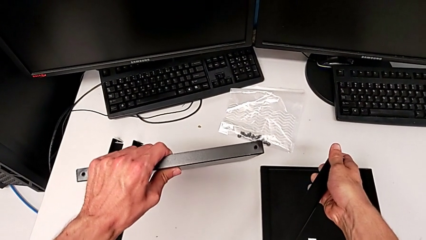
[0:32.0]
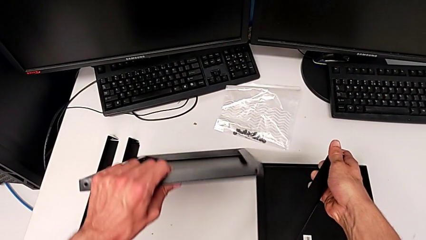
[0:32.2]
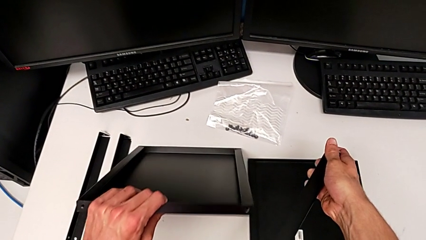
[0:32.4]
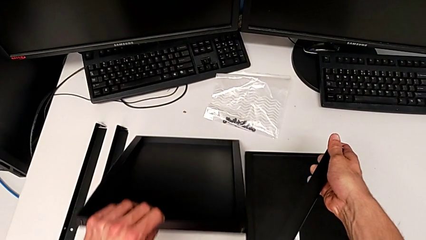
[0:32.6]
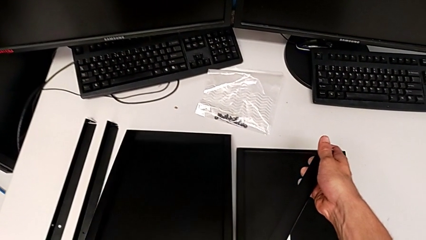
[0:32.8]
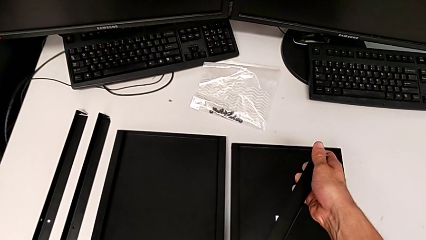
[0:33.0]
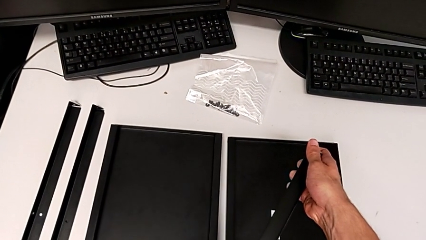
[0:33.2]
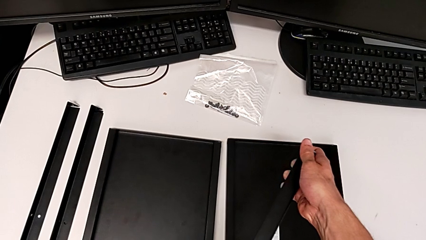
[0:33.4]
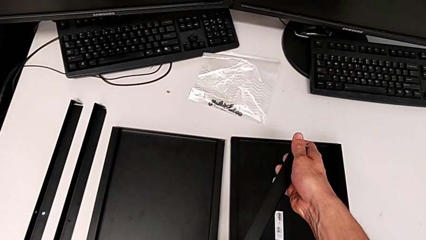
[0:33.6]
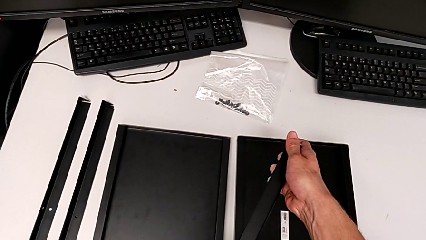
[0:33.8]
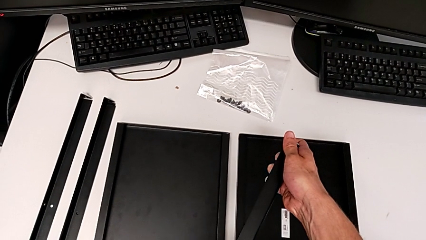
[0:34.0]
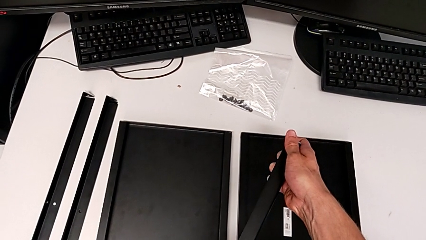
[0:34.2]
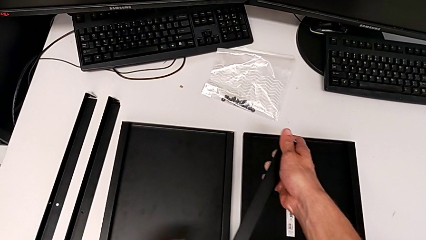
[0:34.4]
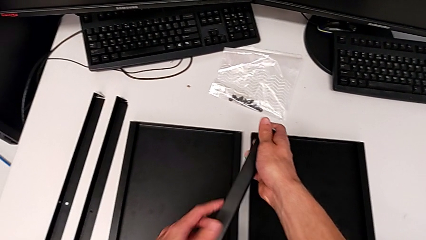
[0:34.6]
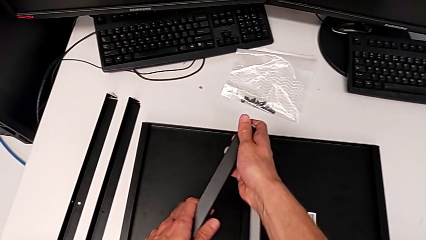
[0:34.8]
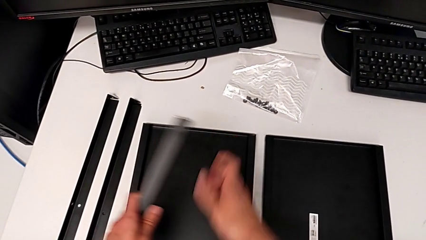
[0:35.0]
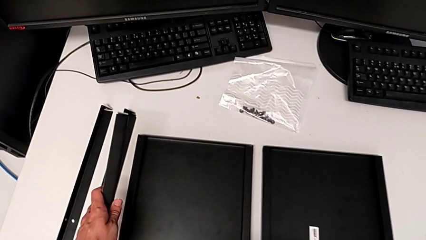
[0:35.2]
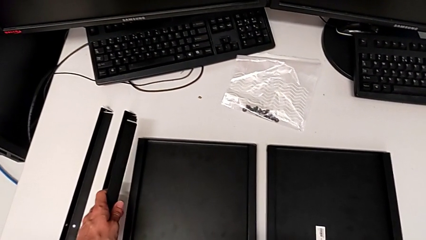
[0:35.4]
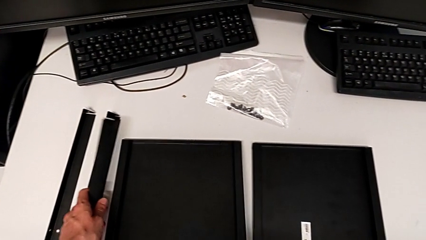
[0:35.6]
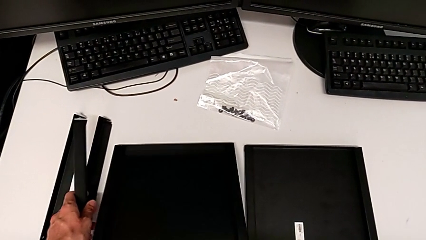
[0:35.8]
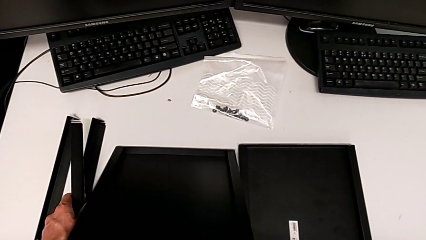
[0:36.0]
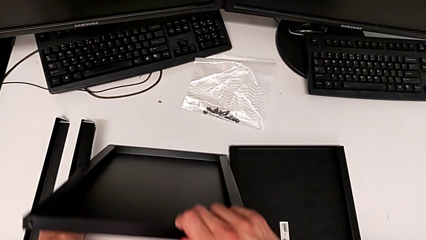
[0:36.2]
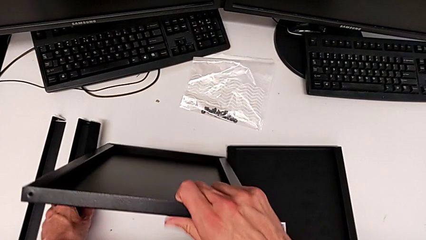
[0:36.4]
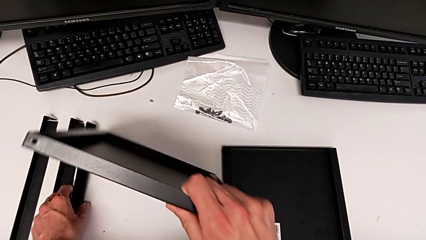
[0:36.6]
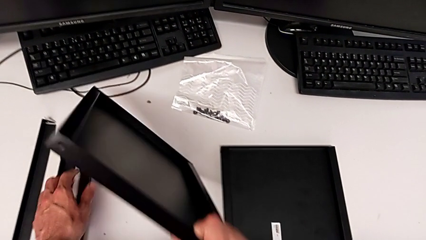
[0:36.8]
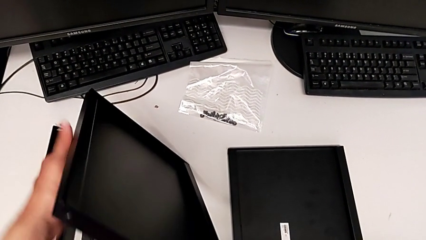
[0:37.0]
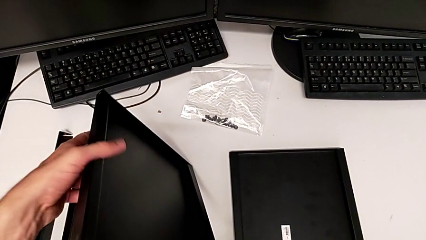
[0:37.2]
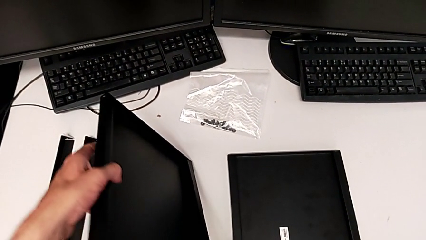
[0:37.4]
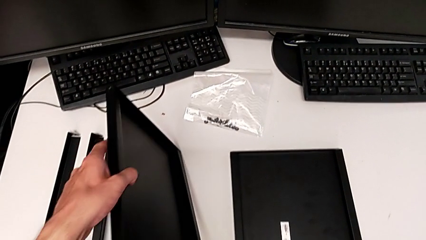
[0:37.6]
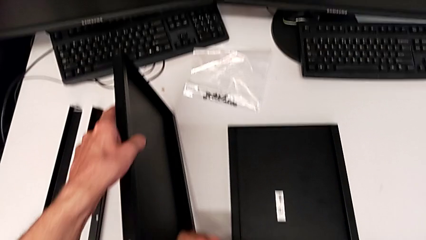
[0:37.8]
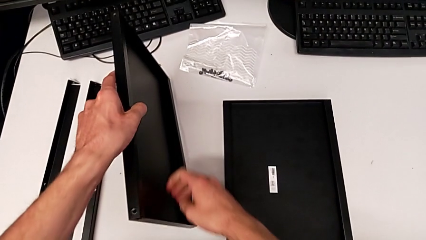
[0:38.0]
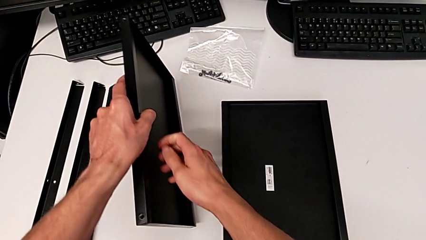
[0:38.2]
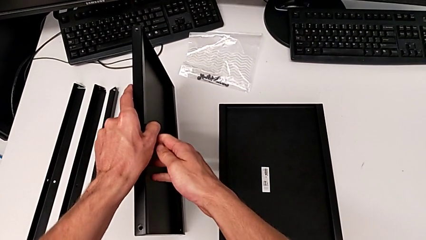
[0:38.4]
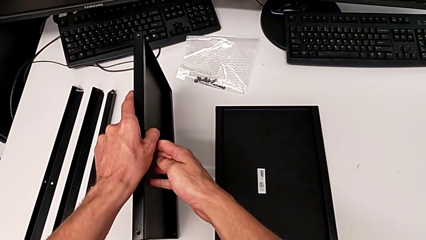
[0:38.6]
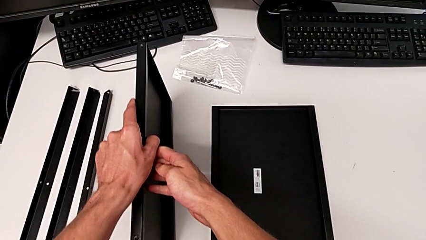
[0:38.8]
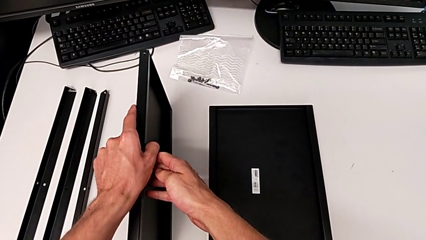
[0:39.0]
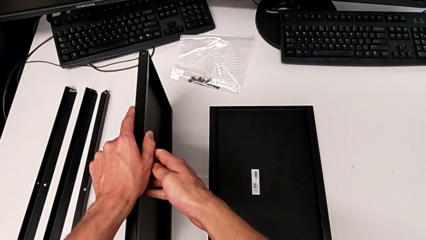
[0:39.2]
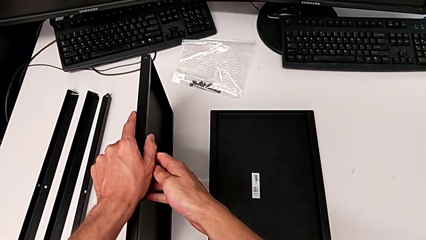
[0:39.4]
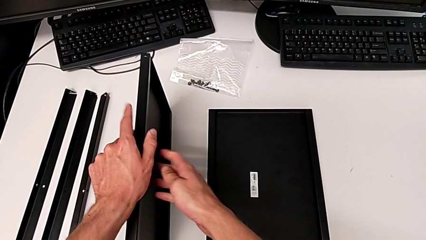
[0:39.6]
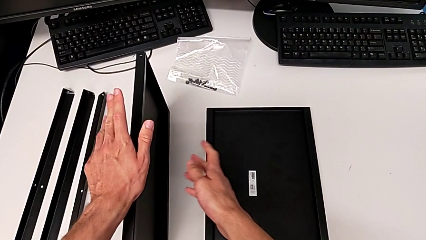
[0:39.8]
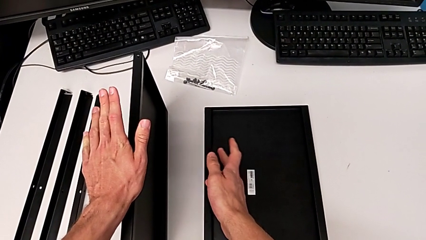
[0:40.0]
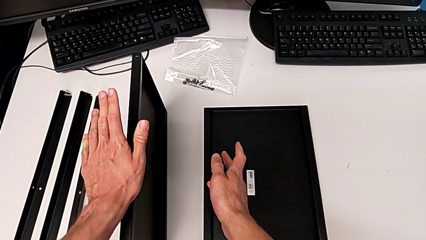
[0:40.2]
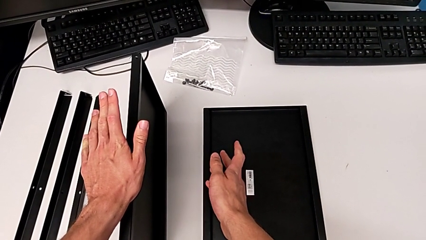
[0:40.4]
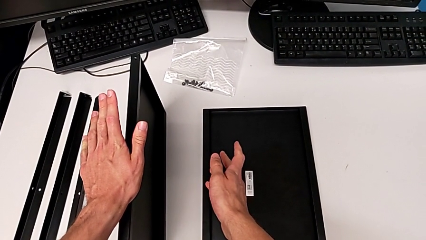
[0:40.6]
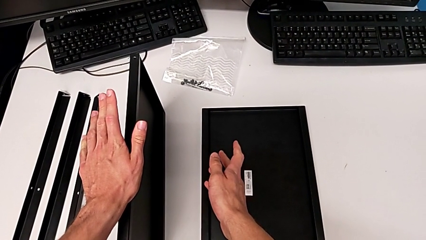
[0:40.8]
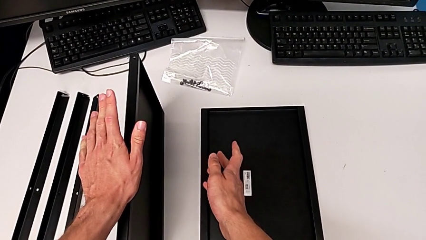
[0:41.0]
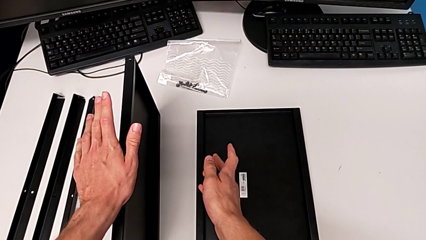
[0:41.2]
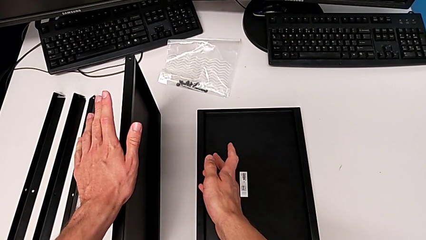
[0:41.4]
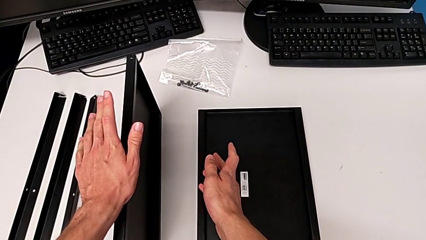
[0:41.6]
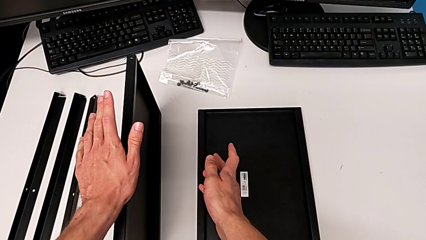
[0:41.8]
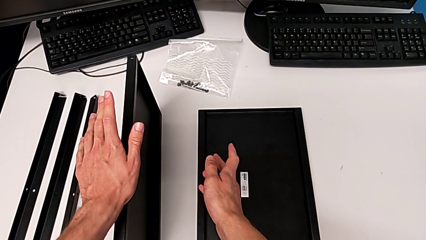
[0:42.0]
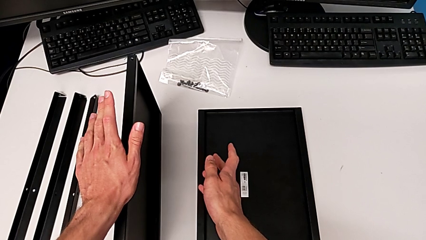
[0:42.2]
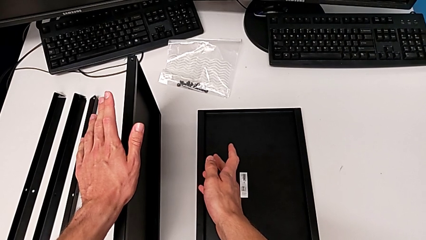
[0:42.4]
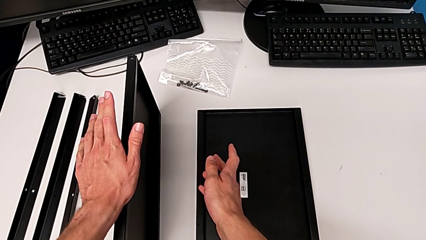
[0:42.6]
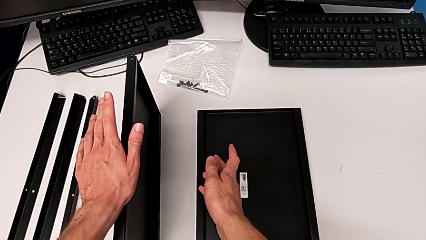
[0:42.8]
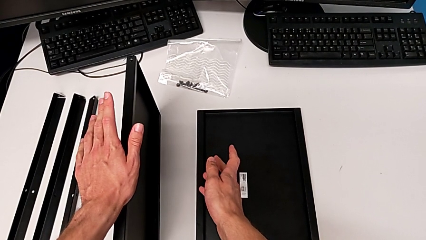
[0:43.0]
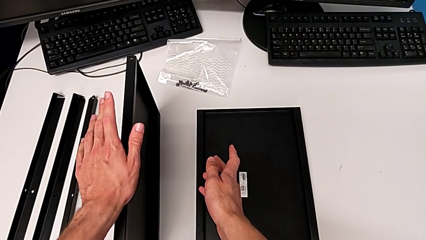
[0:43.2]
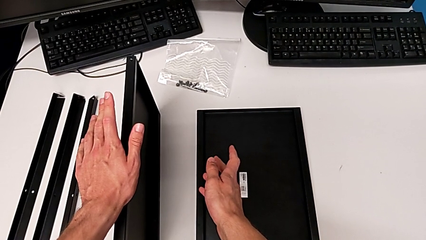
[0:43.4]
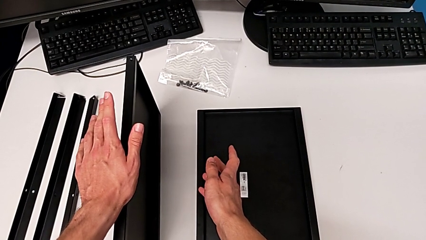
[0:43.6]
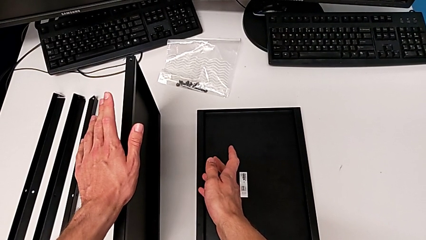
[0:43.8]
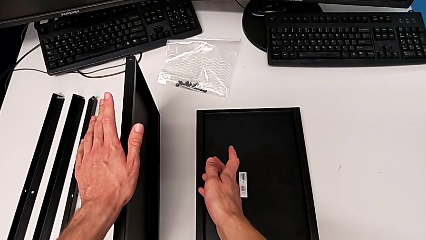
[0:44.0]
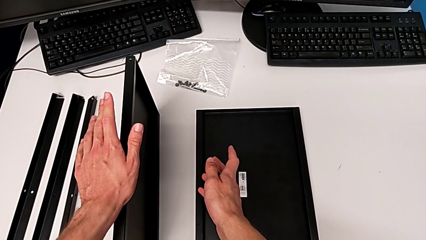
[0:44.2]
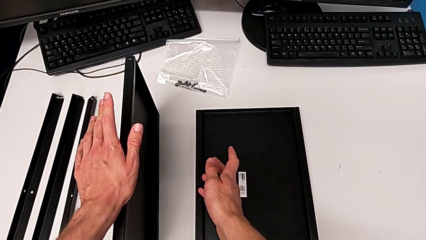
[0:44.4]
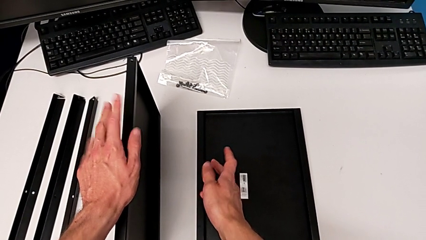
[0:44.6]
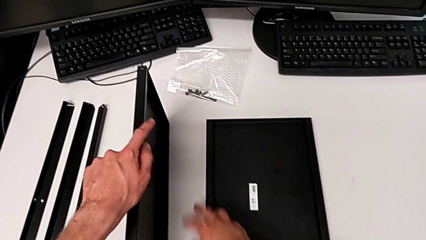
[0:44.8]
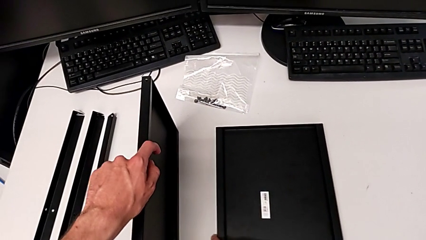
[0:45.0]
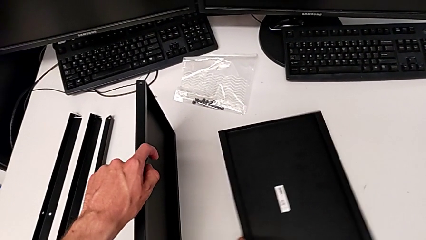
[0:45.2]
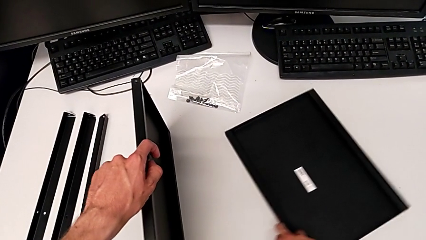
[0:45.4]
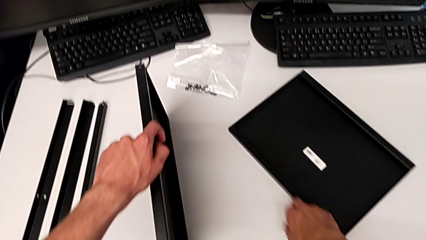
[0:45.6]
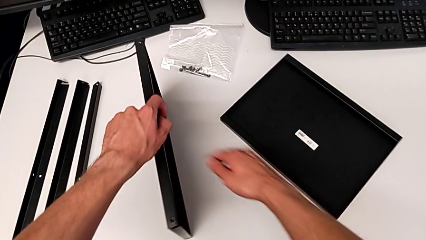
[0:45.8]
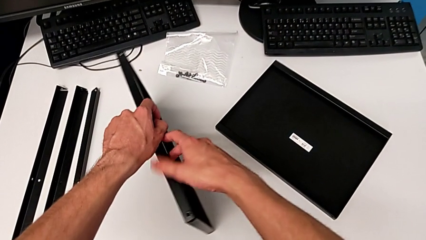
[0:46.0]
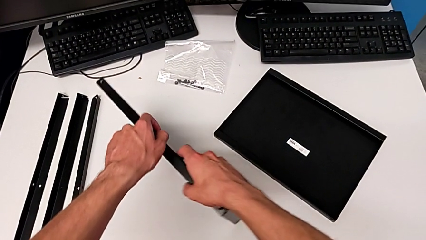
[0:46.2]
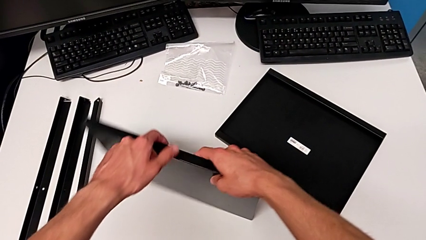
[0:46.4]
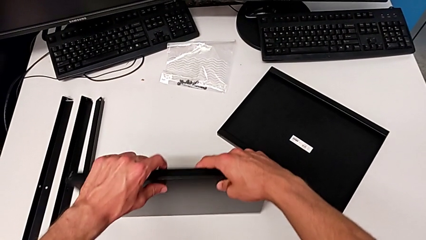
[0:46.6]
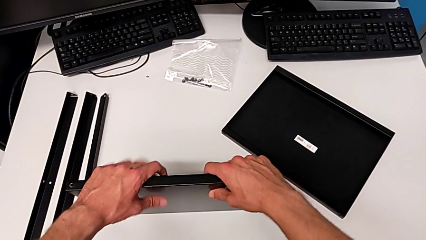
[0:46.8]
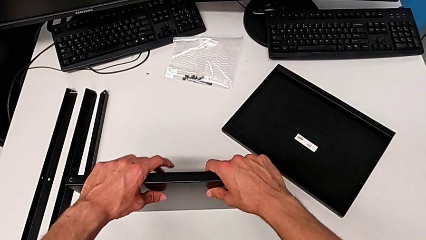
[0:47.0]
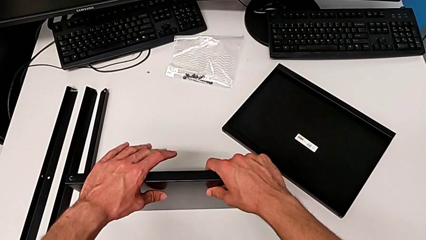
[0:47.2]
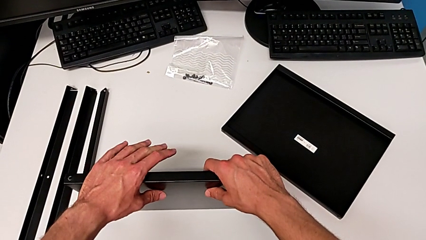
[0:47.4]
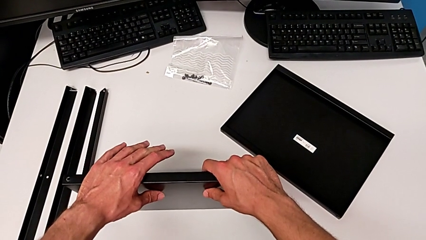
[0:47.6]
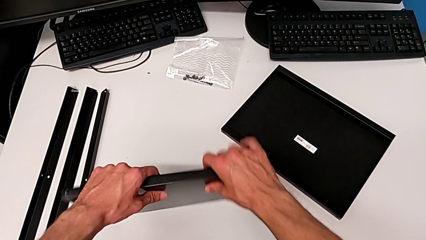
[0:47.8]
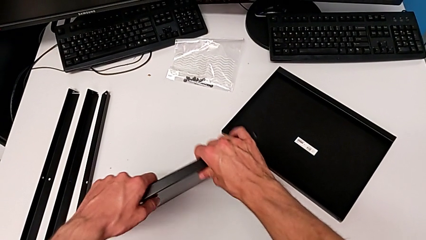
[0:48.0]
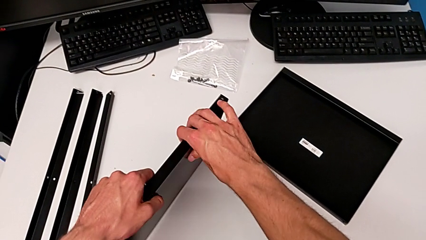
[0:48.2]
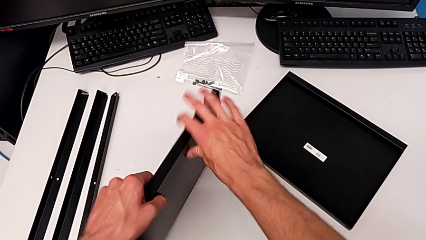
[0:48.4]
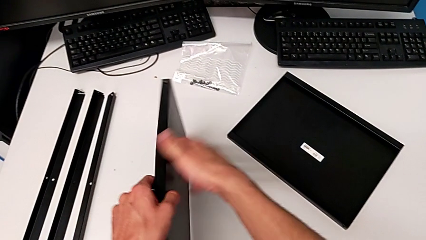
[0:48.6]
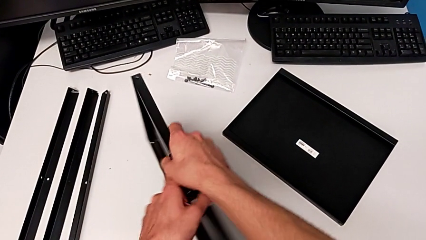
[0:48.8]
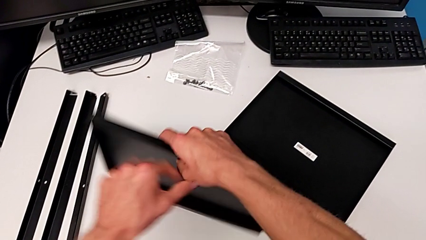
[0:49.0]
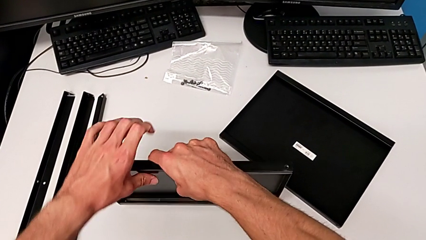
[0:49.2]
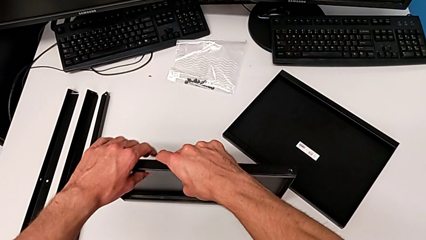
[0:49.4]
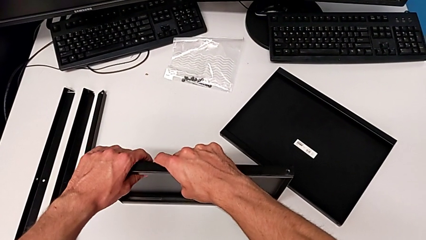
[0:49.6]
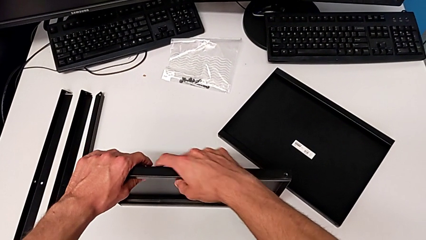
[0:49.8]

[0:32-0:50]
The camera wearer is assembling the first leg to the middle tray. They wrongly place the tray, grab the leg, lift the tray with the right hand and place the leg with the left hand, rotate the tray, hold it, slide it, wrongly rotate it, placing the tray incorrectly, and rotate it.
